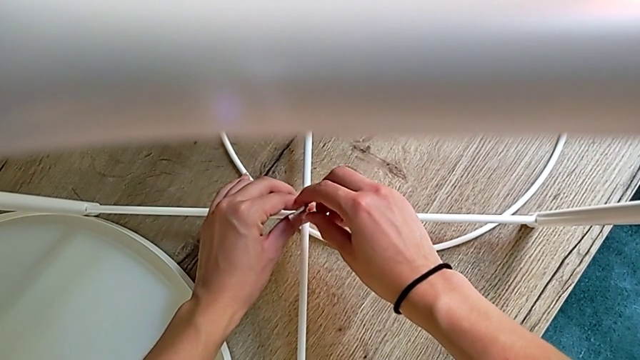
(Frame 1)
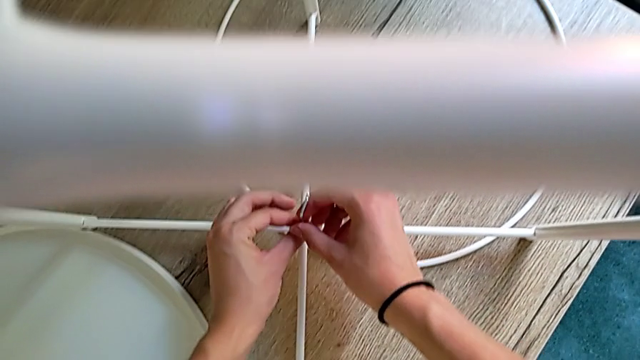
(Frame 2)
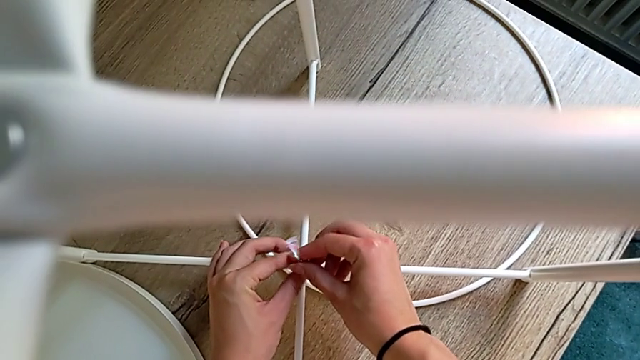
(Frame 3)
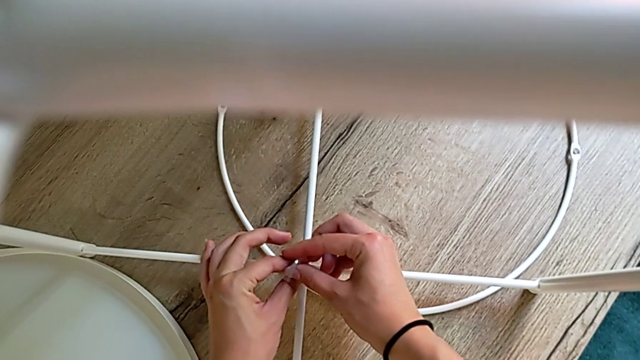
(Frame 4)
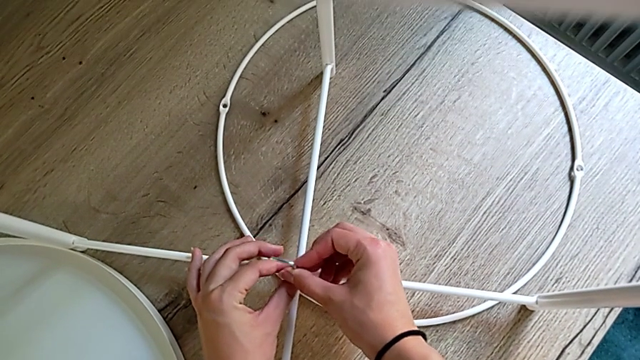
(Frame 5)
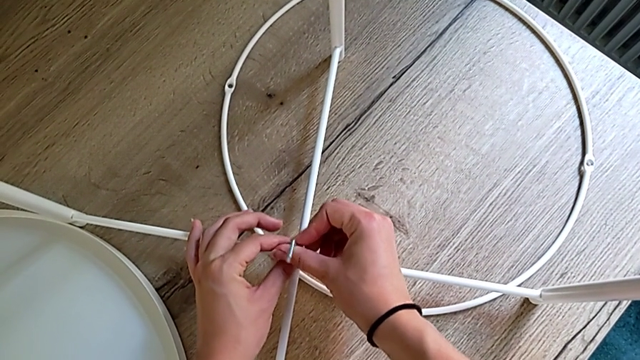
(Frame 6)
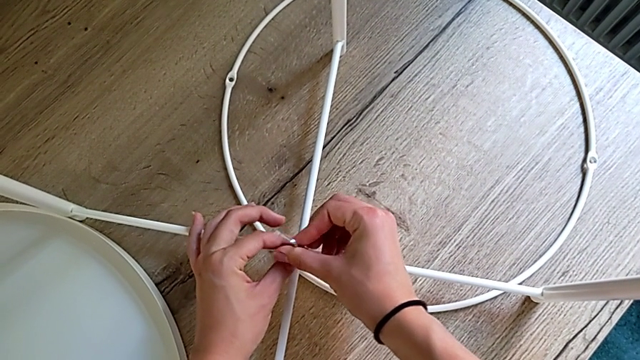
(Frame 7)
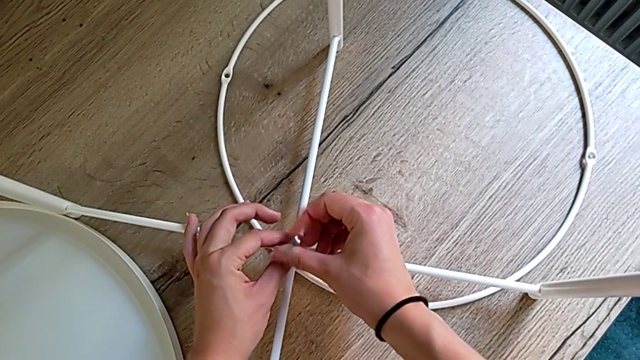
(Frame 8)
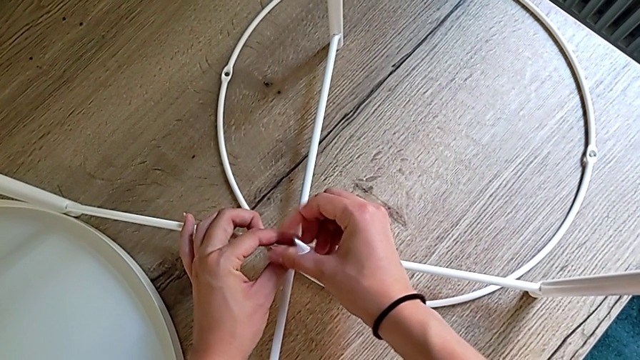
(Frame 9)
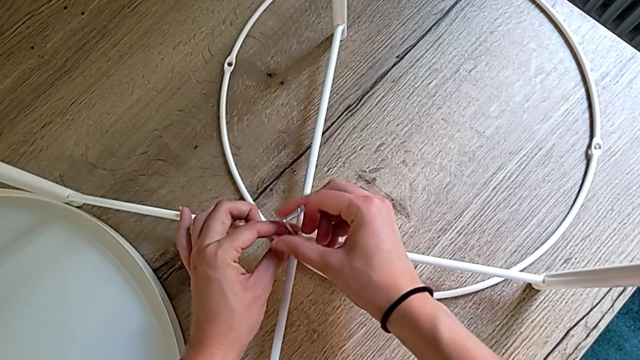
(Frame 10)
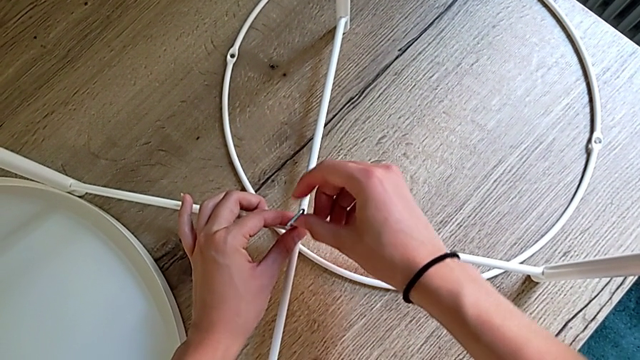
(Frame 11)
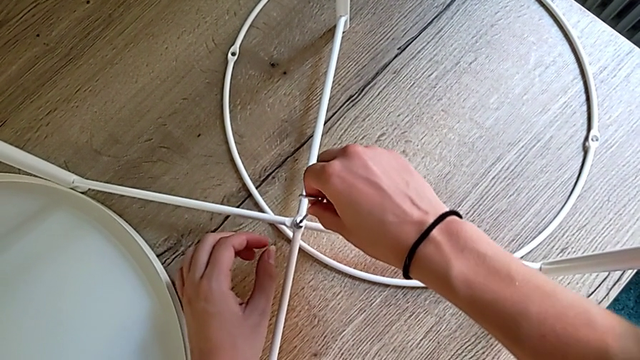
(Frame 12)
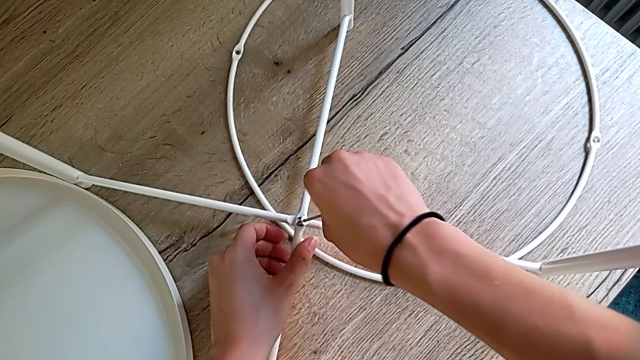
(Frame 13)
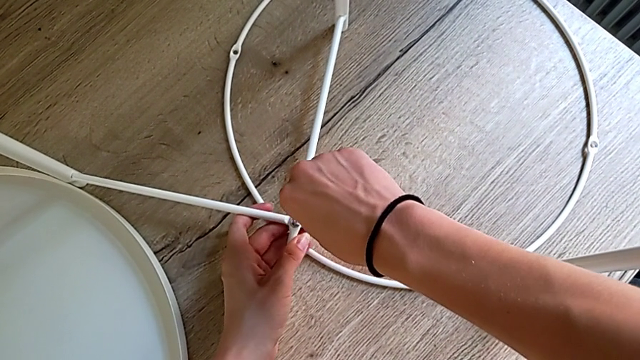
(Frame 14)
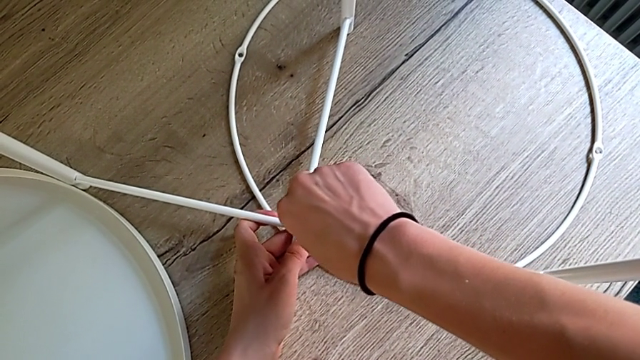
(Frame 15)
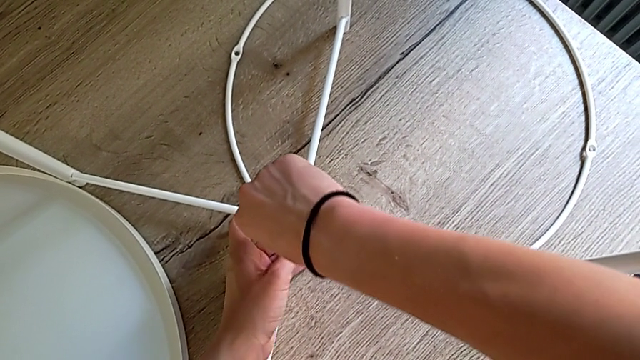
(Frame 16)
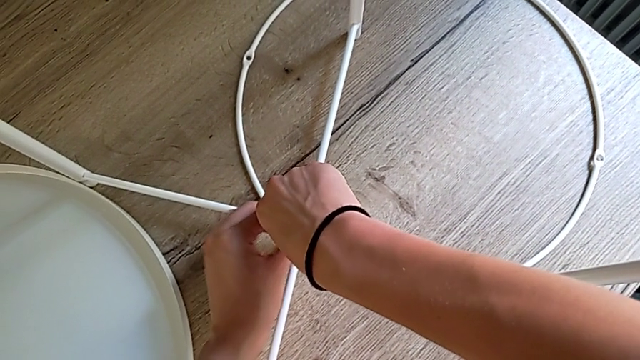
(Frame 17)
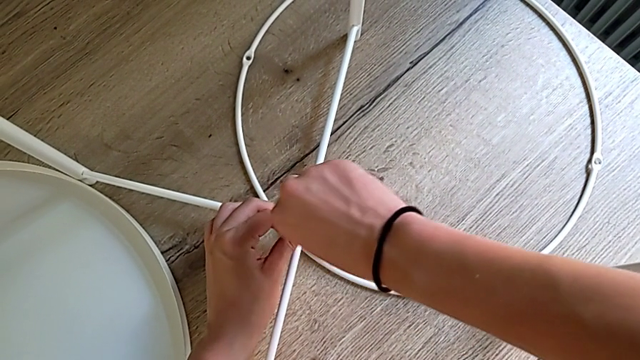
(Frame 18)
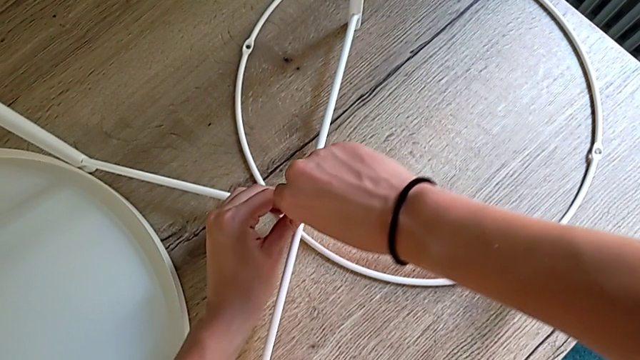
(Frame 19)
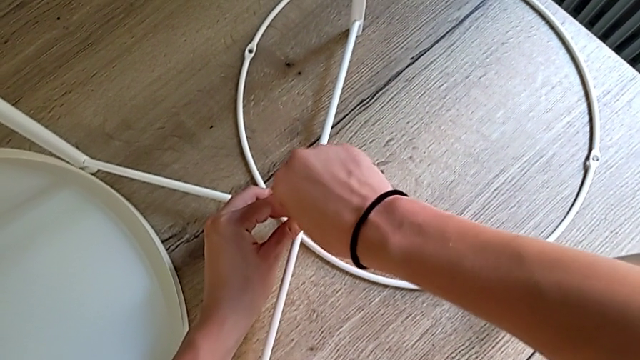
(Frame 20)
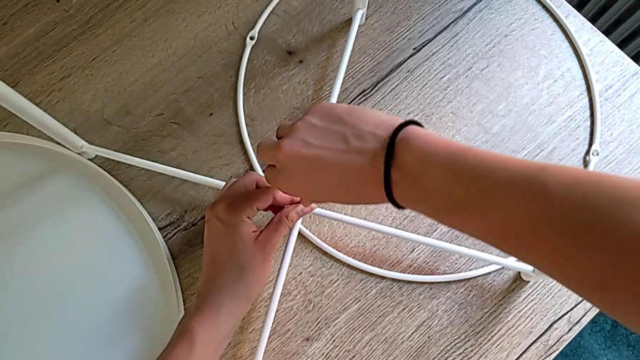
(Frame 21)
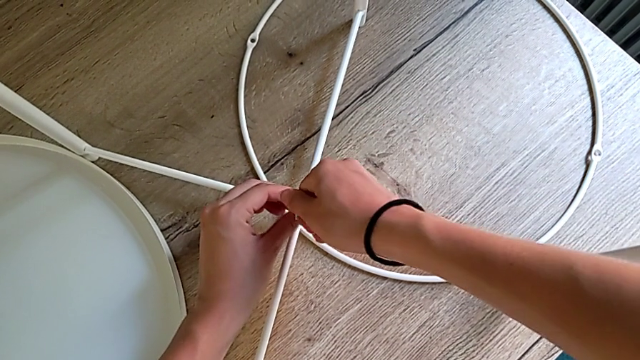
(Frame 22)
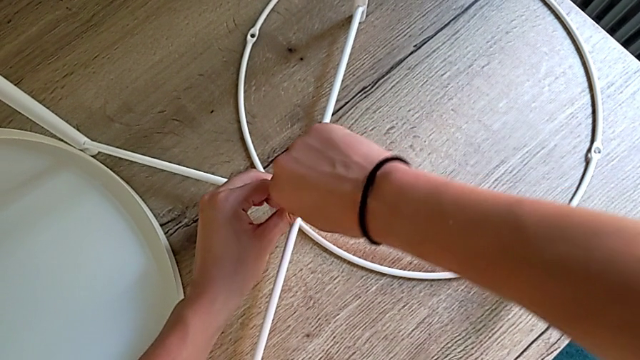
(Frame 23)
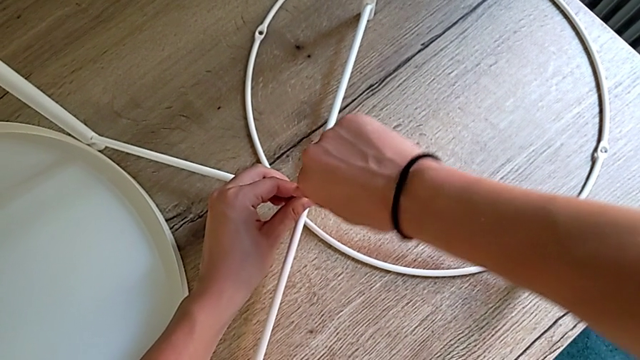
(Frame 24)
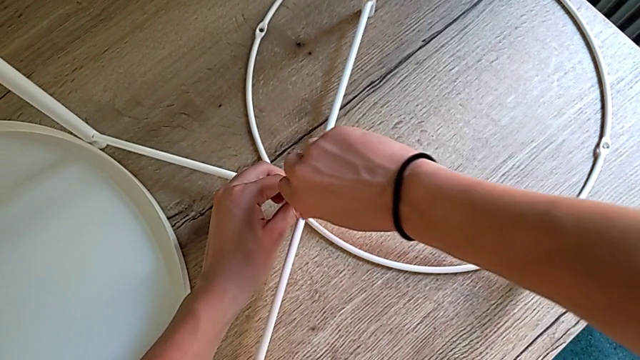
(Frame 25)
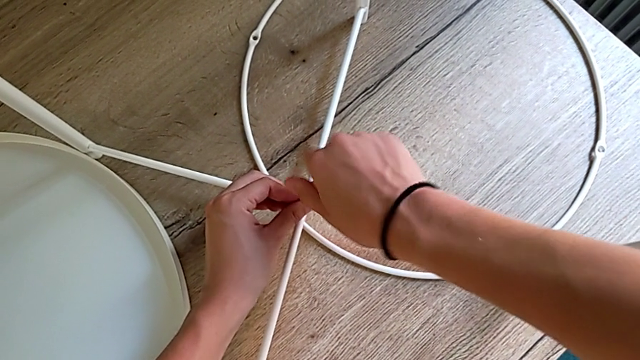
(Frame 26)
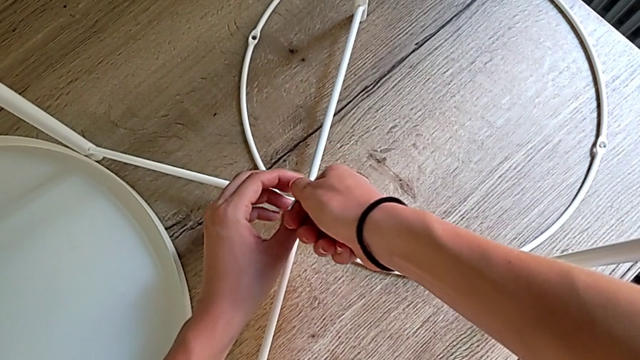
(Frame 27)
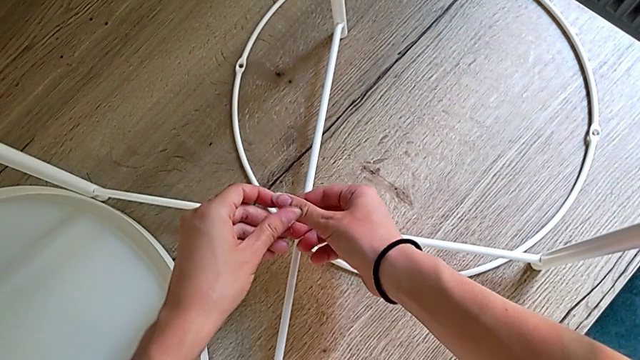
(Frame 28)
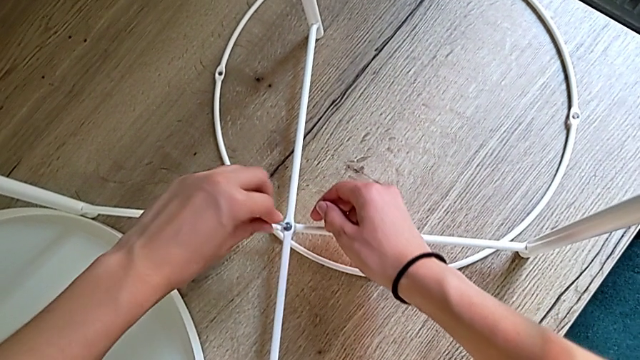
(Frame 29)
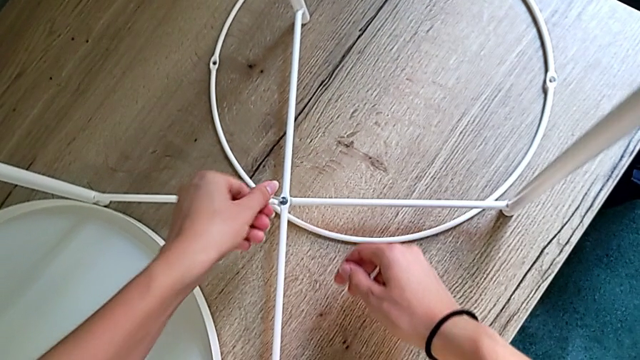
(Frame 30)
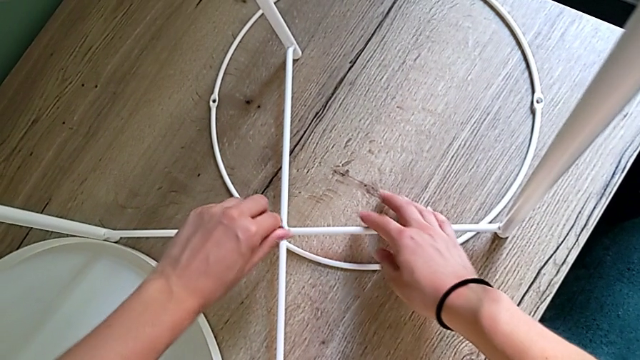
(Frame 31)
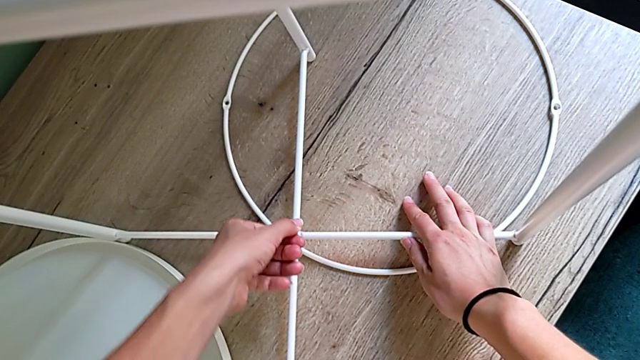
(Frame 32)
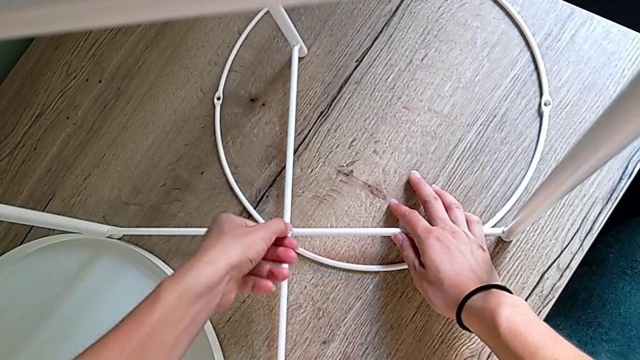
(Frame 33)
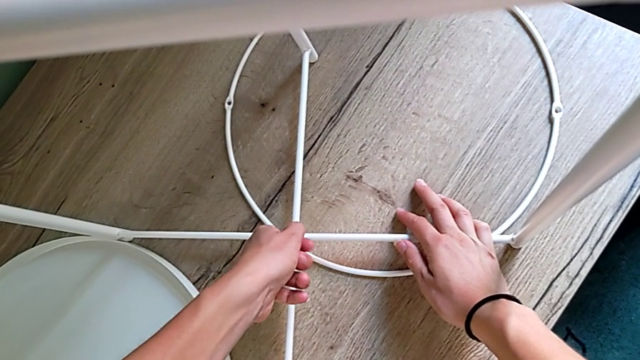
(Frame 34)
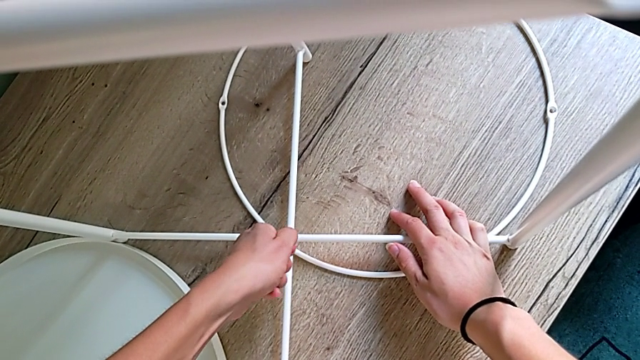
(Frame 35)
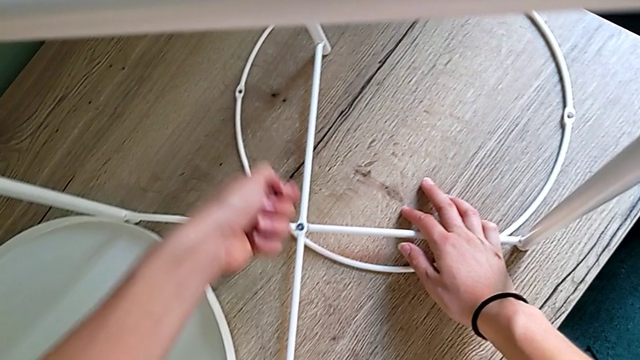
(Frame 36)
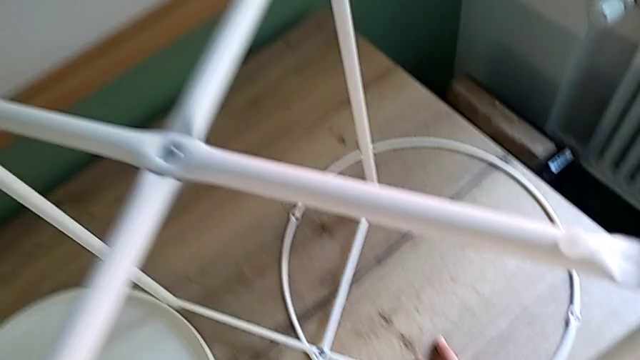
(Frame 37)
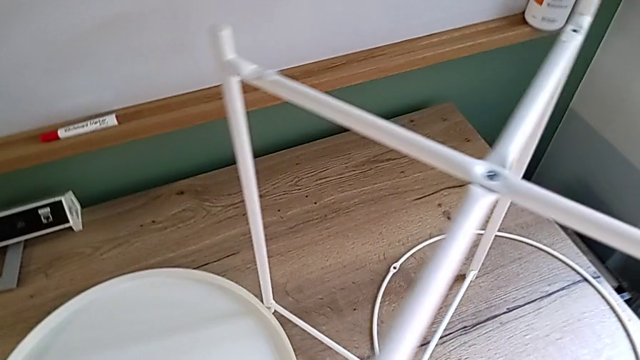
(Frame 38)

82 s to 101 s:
The camera wearer is screwing the bottom leg with a hex socket. They keep screwing the hex socket head, align the leg, screw the hex socket head, withdraw the Allen wrench and wrongly place the Allen wrench, dropping it.

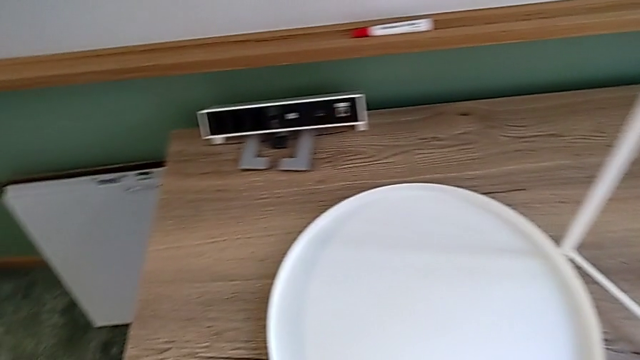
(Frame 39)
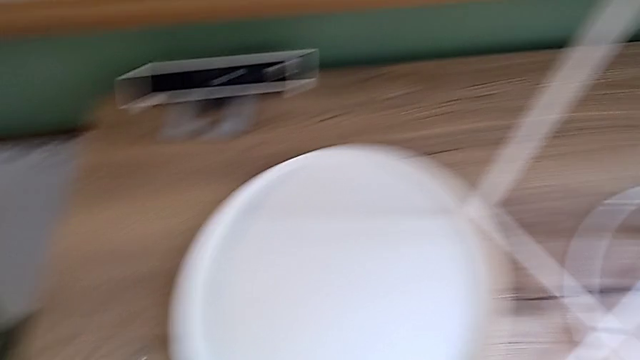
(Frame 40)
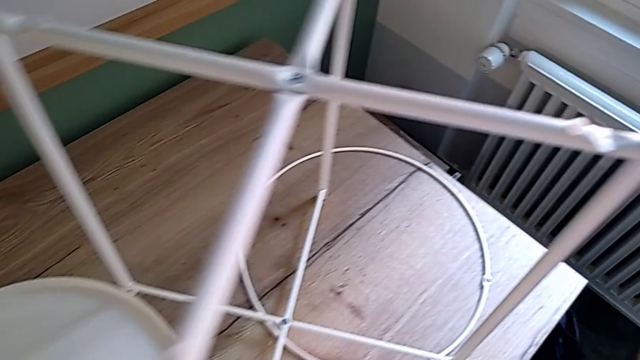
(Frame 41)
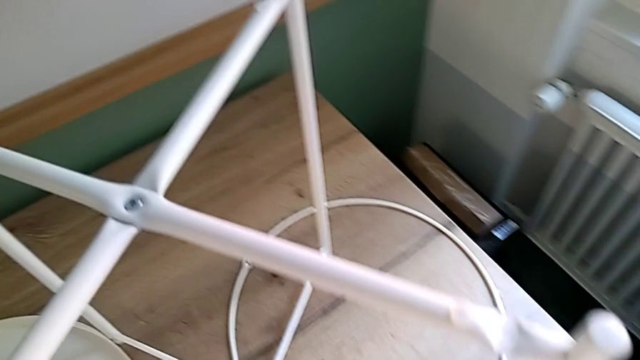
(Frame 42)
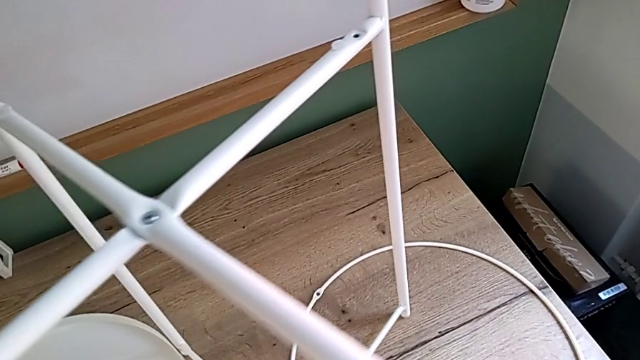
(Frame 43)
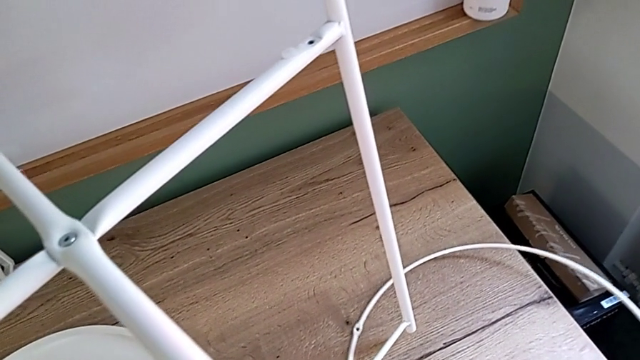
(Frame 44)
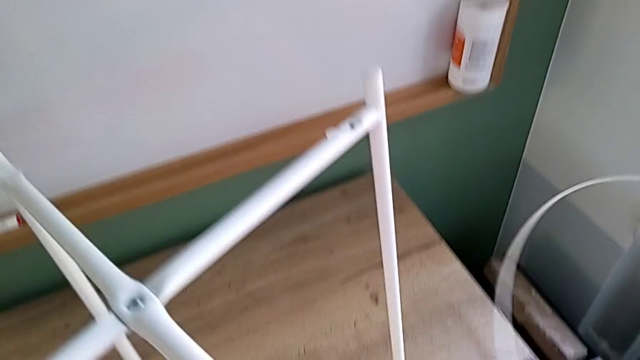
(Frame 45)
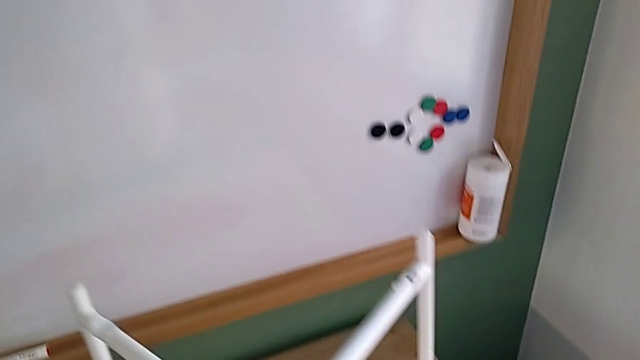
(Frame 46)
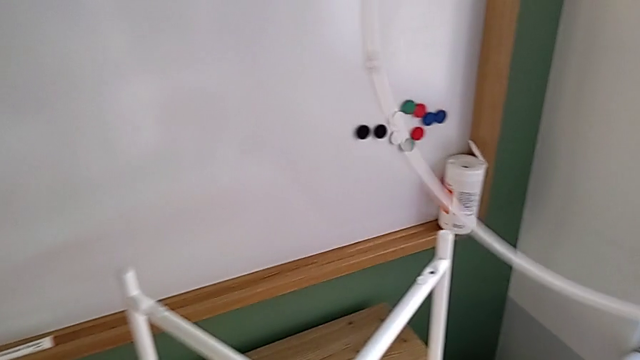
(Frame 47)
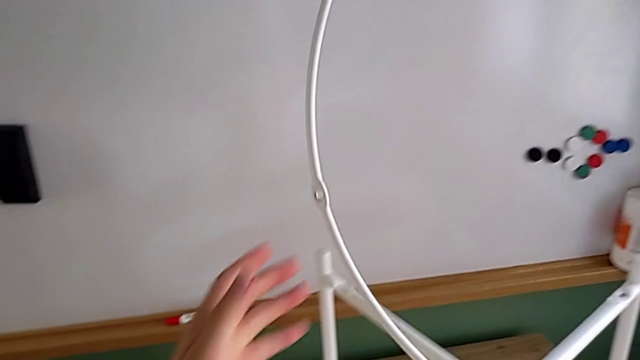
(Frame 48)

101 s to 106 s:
The camera wearer is putting the white circle into the leg and screwing the third and fourth hex socket heads from the circle onto the leg. They lift the white leg with the left hand and grab the white circle with the right hand.
